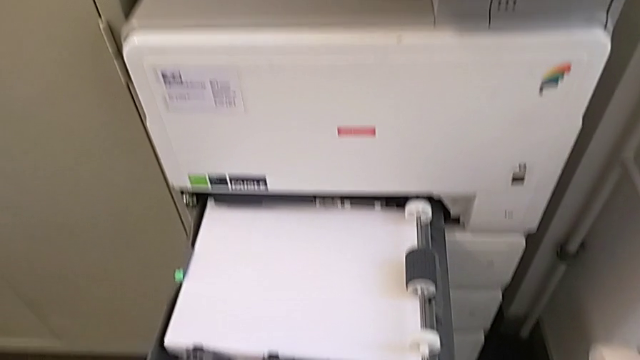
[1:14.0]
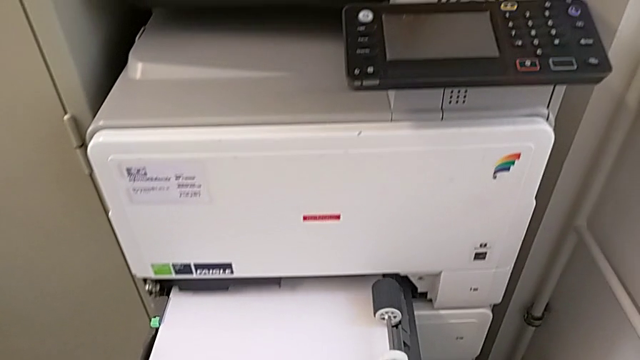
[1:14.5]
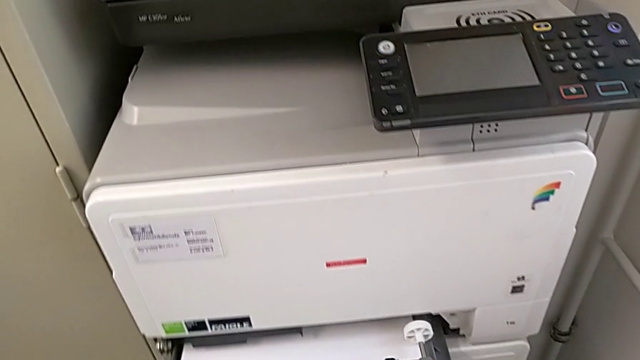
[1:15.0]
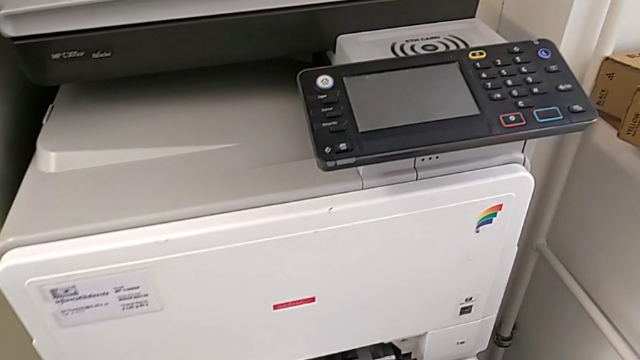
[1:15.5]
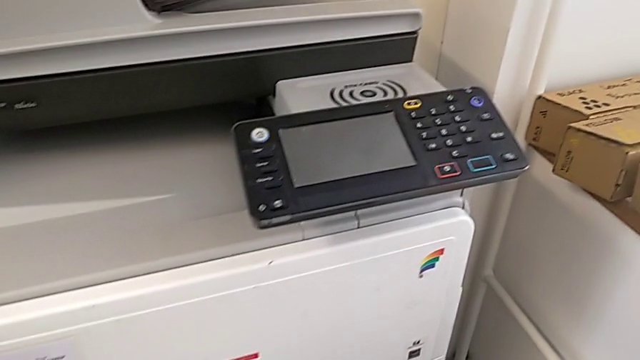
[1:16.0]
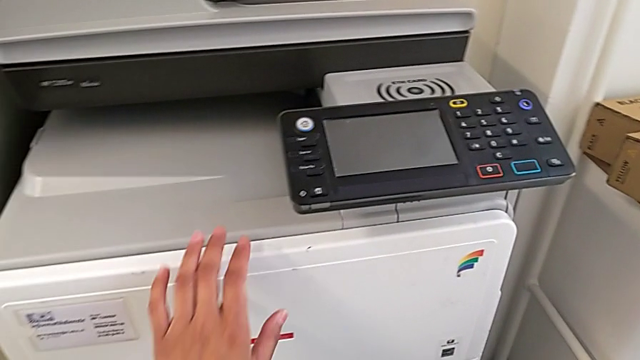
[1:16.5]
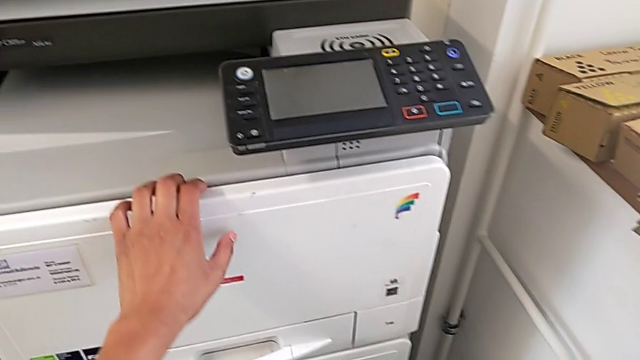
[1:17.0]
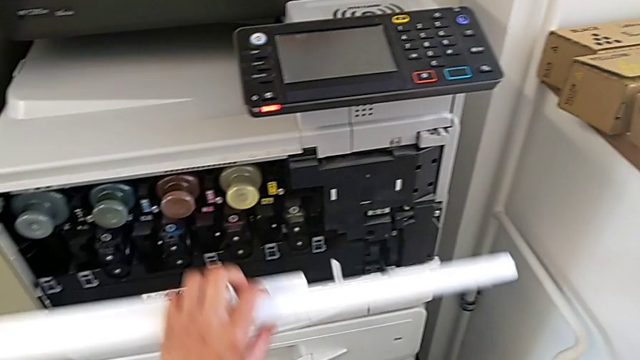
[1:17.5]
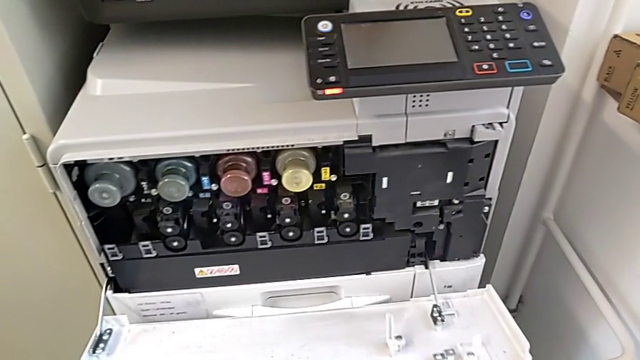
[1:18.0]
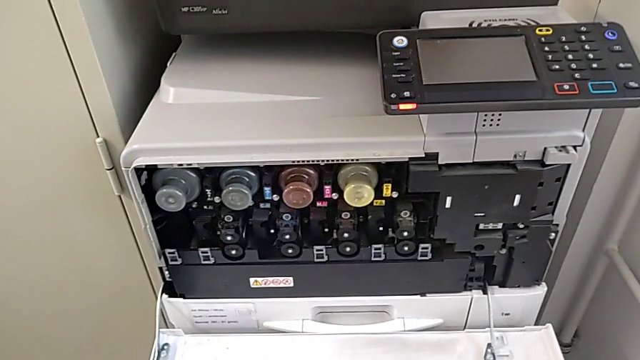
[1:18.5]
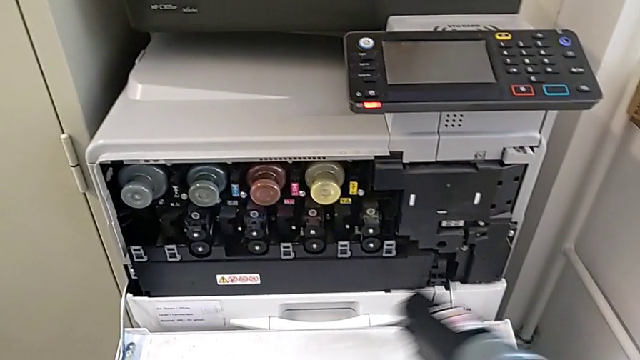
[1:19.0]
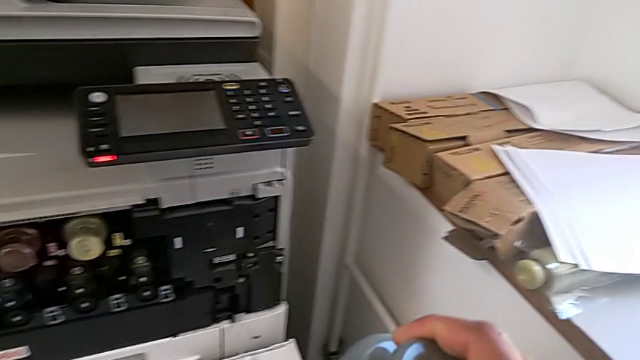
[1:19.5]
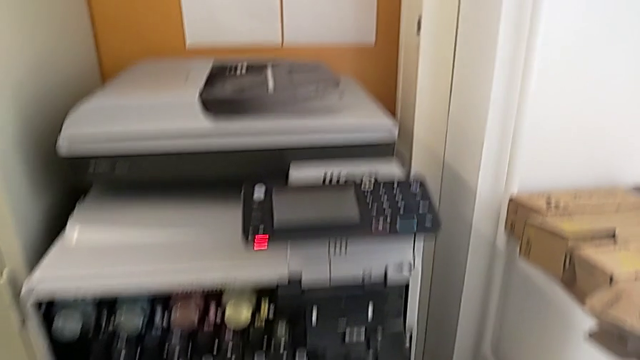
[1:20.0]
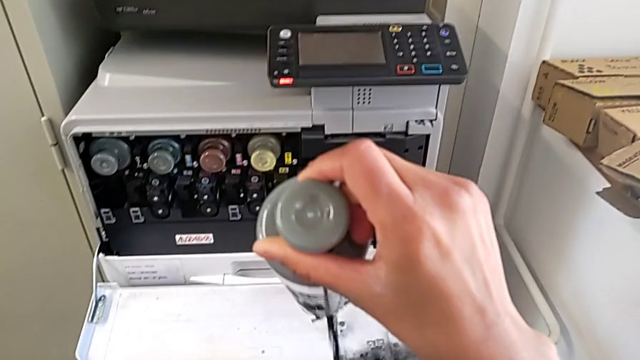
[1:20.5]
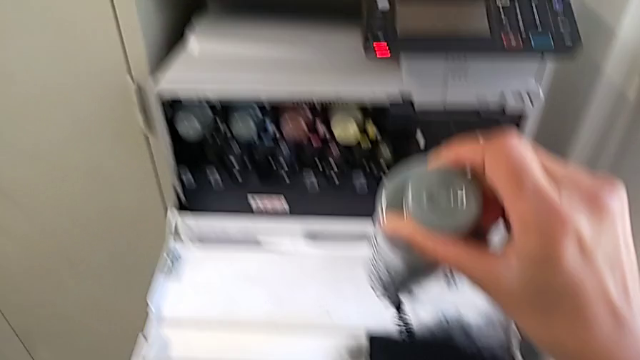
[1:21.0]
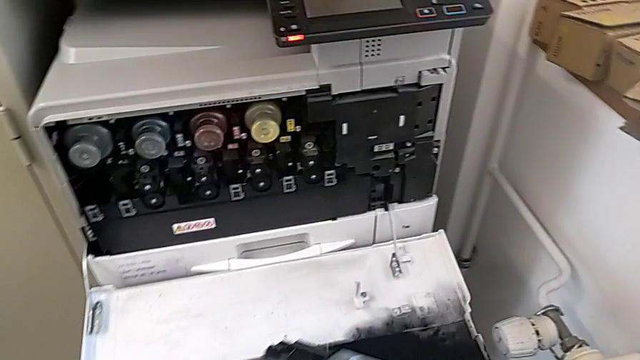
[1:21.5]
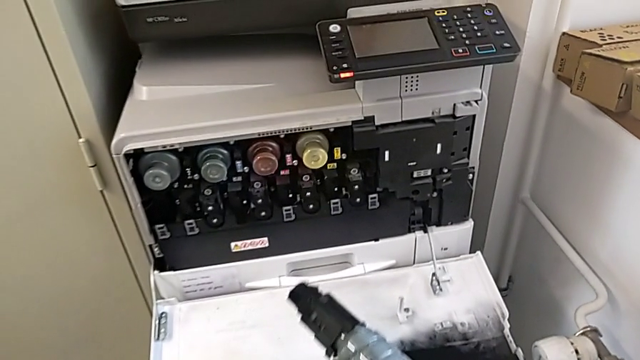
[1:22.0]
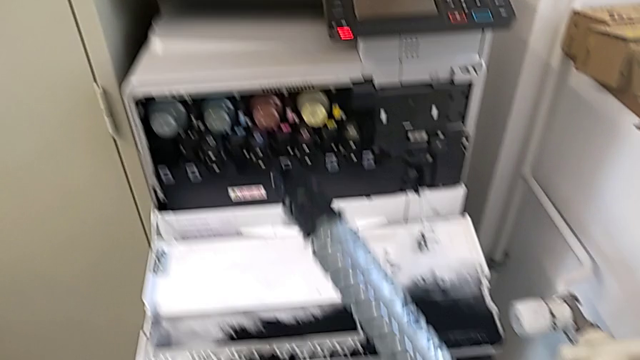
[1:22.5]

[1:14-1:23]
The camera wearer is exchanging the black ink cartridge. They close the paper tray, touch the cartridge gate, open it, hold the ink cartridge and hold it, spilling the ink.

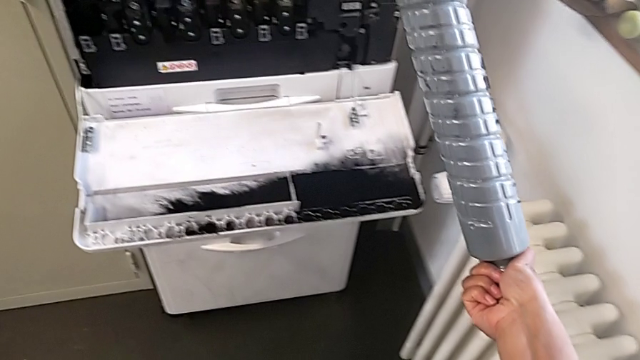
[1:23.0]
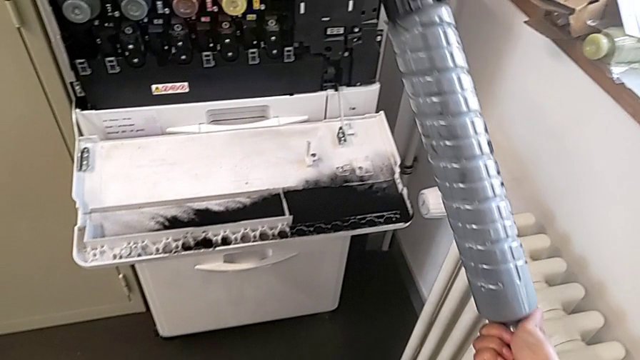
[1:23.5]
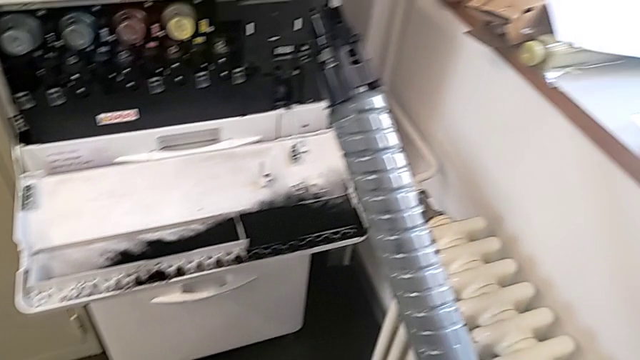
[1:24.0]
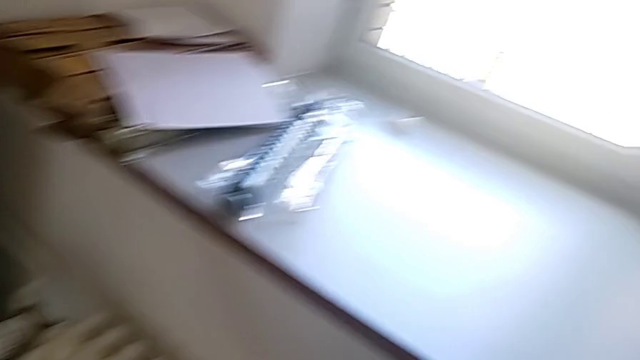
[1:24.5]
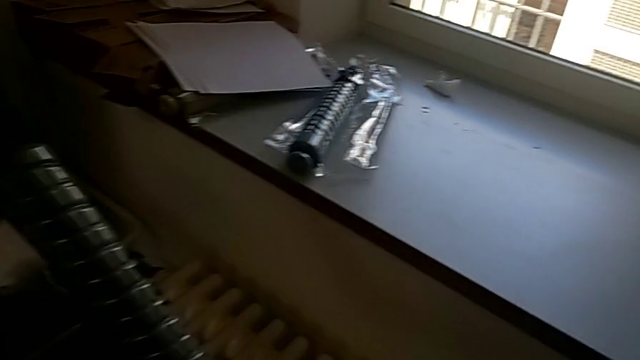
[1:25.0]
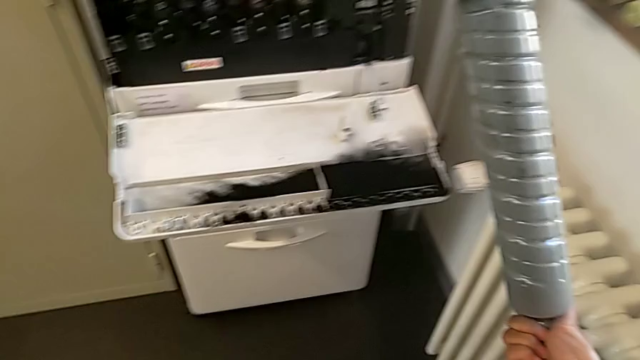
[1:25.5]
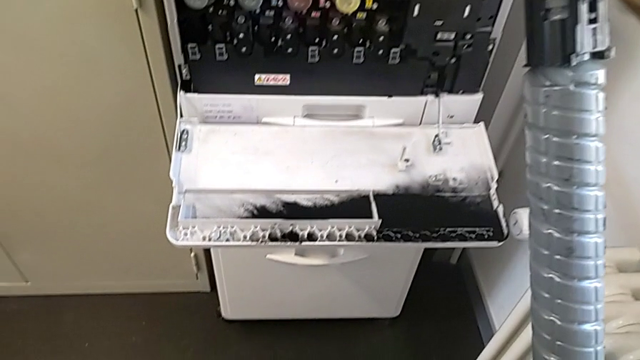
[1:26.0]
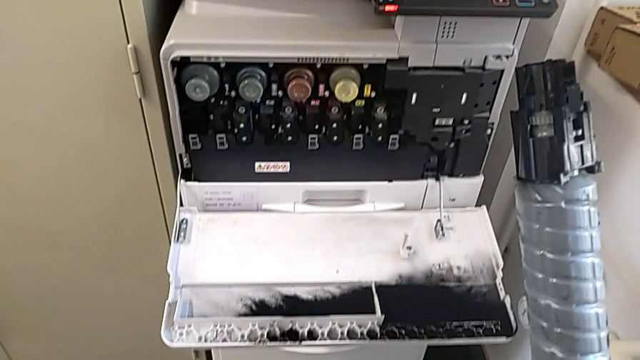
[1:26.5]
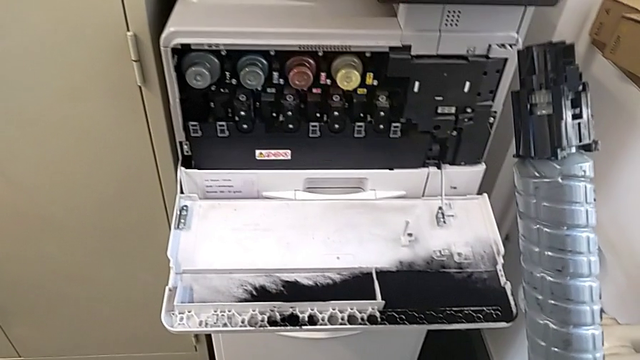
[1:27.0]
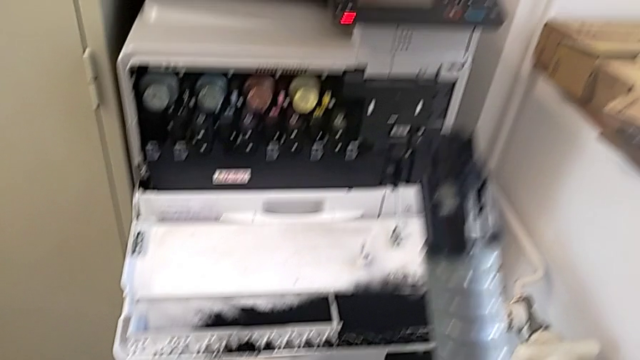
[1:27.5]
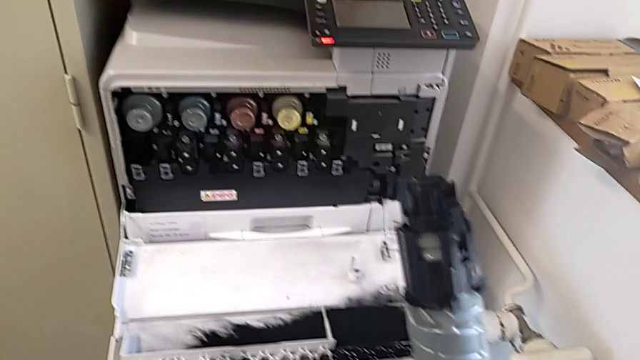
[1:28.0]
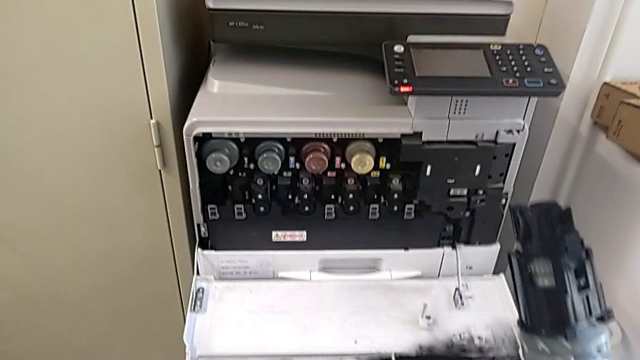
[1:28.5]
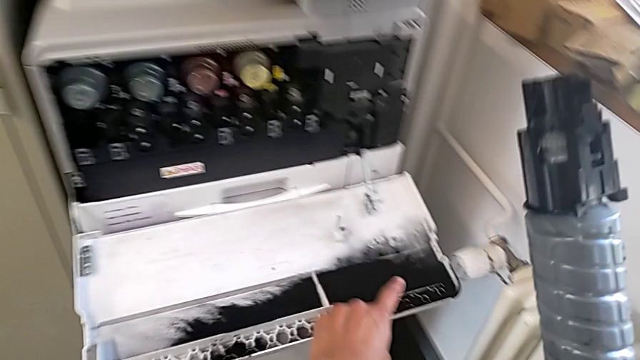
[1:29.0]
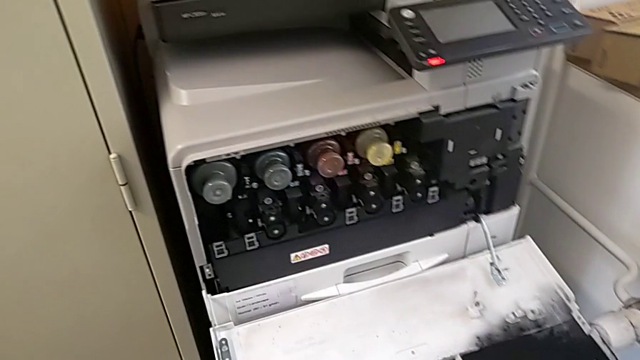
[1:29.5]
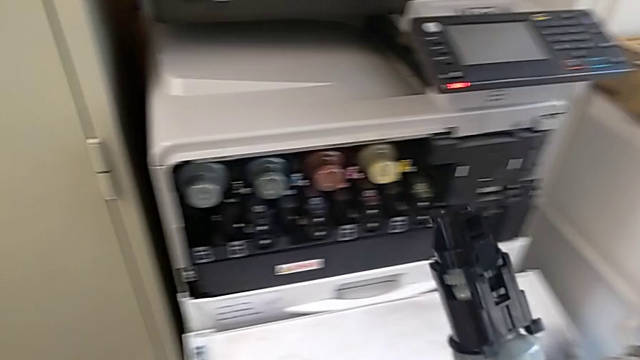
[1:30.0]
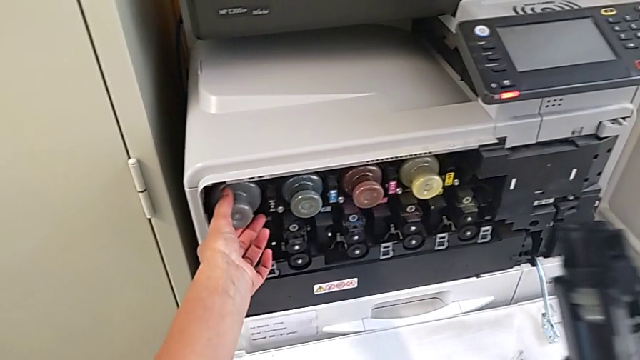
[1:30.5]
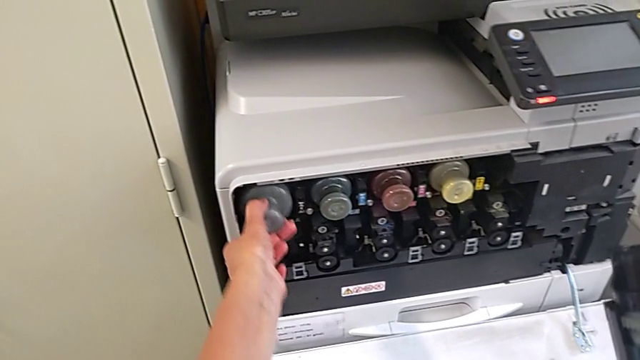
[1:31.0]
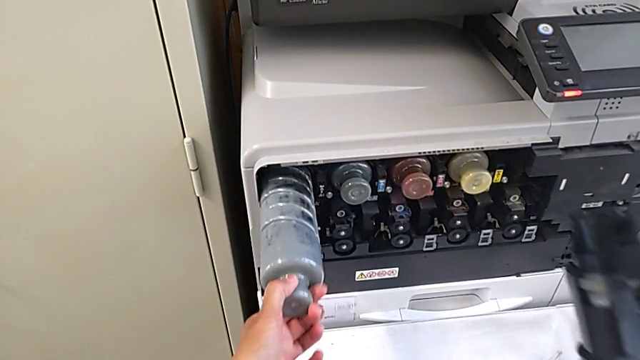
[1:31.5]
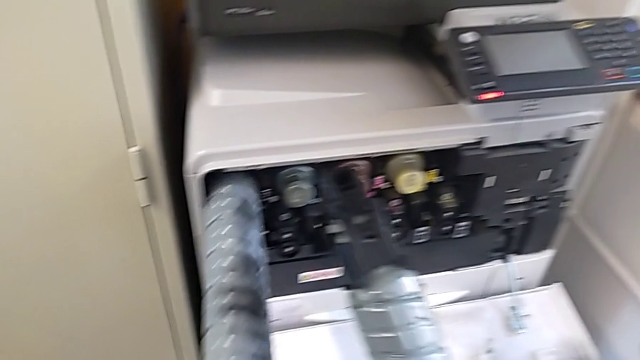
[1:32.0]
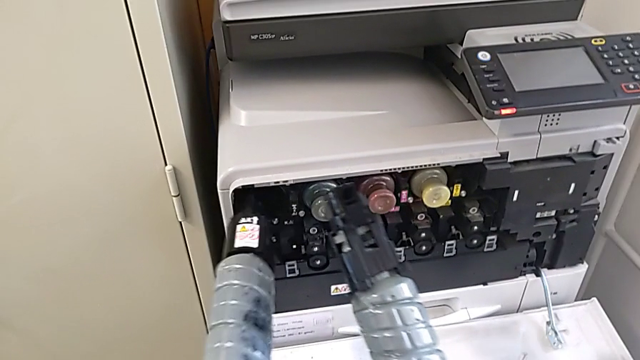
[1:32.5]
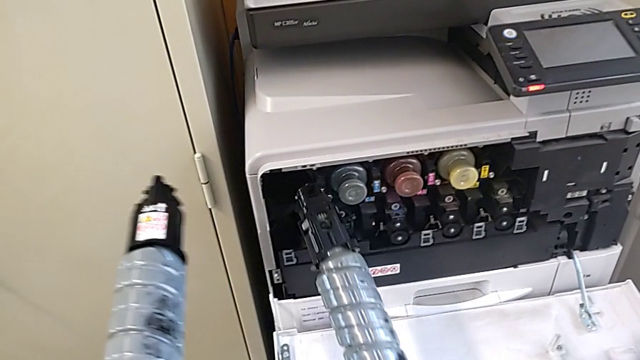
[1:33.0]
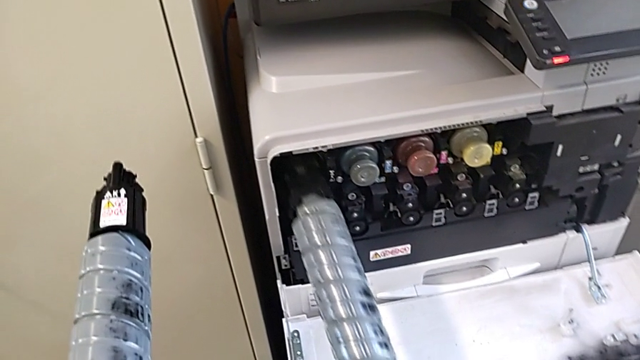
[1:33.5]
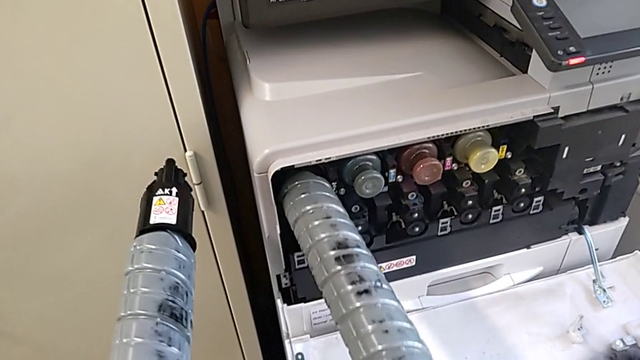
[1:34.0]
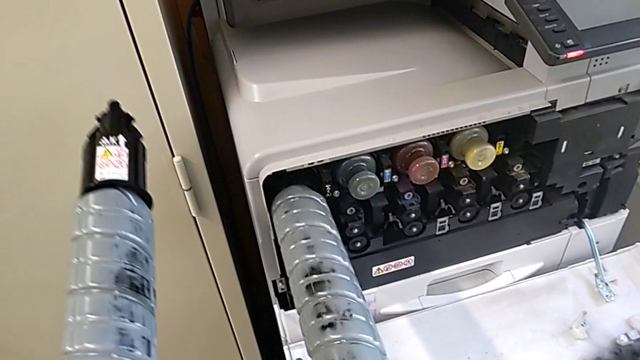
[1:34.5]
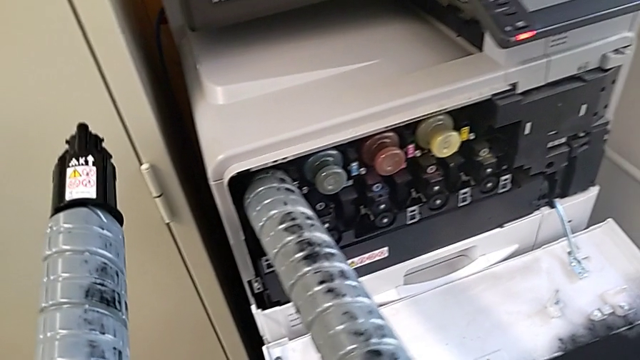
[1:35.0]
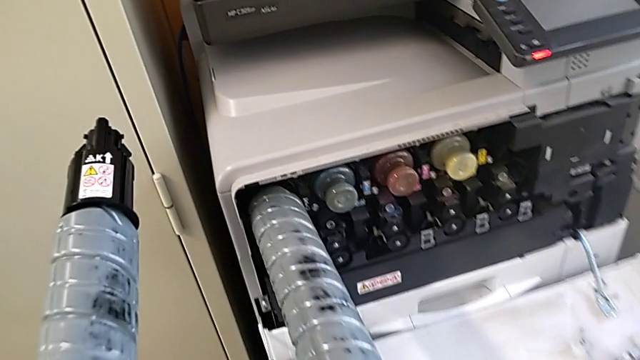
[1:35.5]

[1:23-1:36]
The camera wearer is exchanging the black ink cartridge. They keep lifting the black ink cartridge, grab it, pull the old ink cartridge with the left hand, insert the new ink cartridge and begin to wrongly rotate it.
